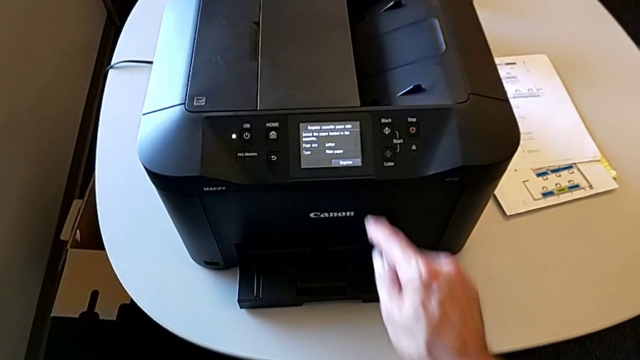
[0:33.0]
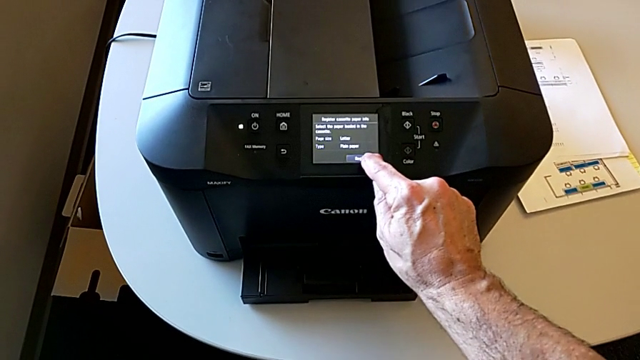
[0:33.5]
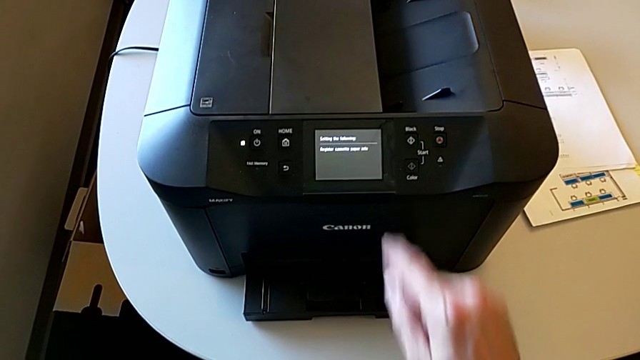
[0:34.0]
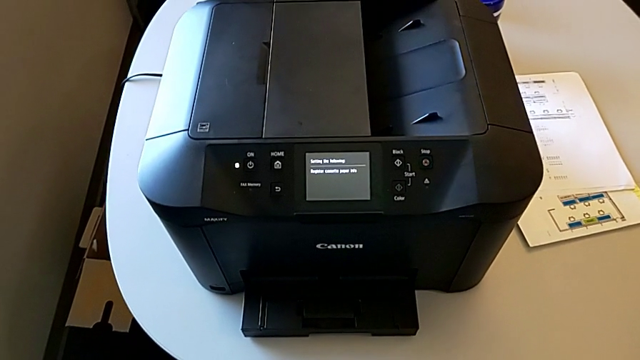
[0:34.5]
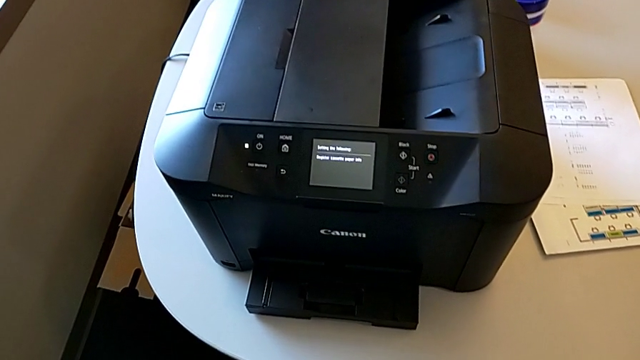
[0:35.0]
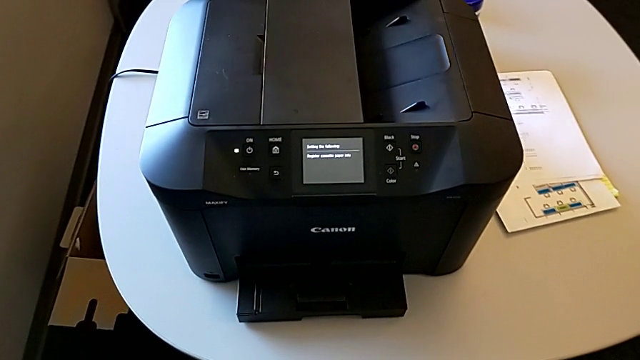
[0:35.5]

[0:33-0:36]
The camera wearer resets the printer. They press the button.

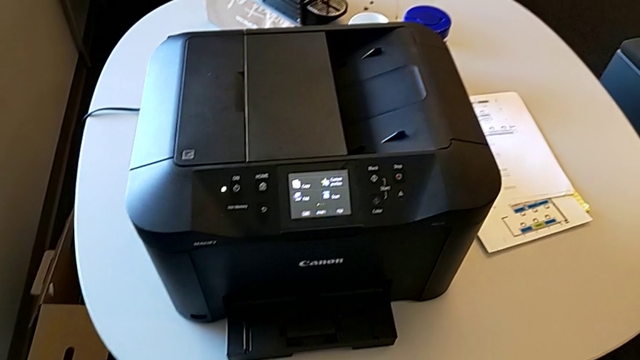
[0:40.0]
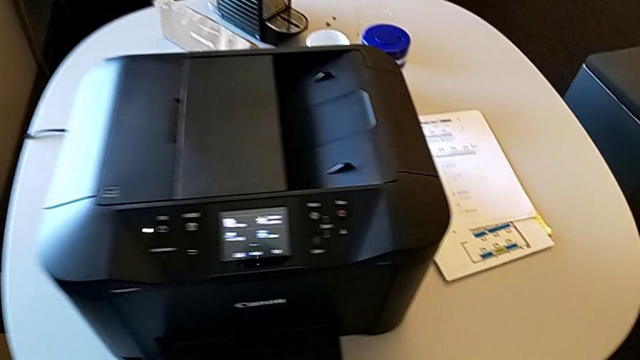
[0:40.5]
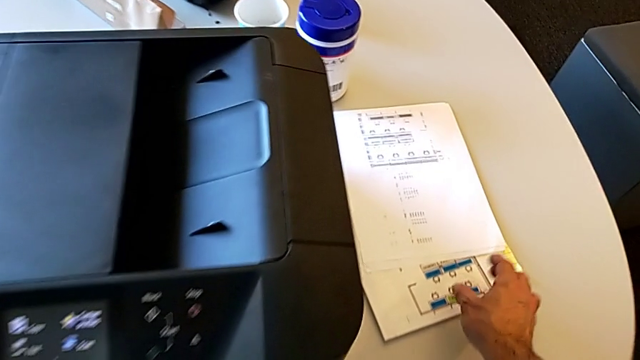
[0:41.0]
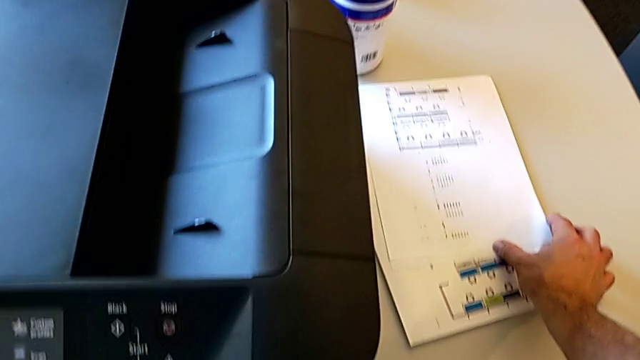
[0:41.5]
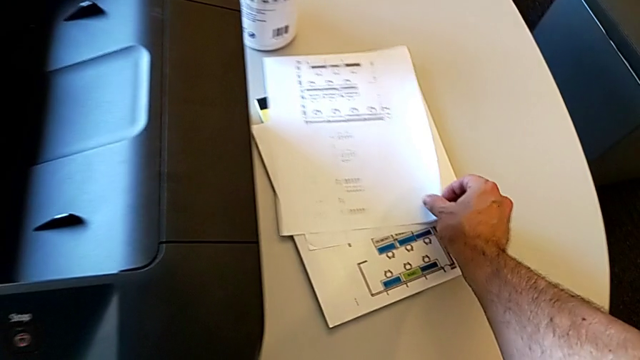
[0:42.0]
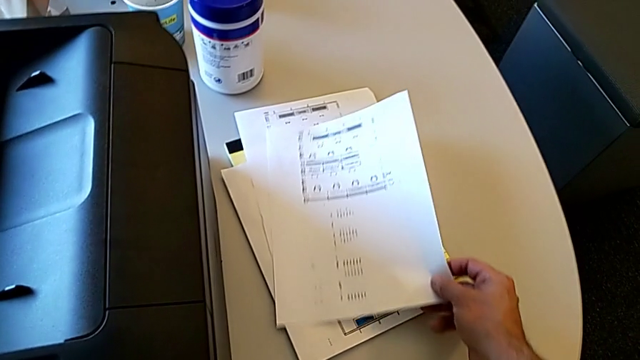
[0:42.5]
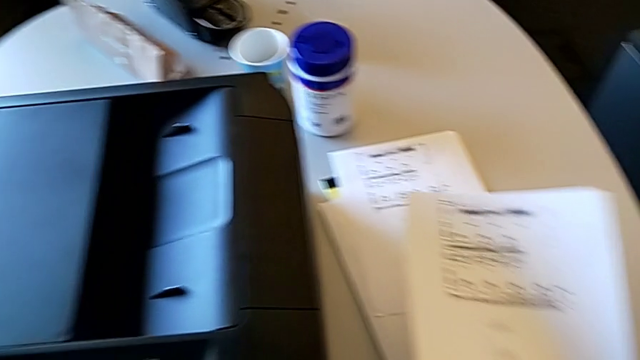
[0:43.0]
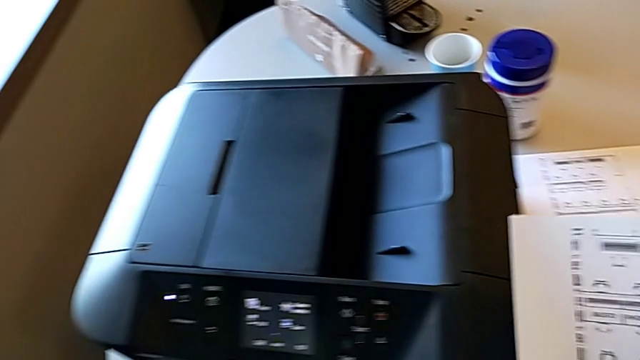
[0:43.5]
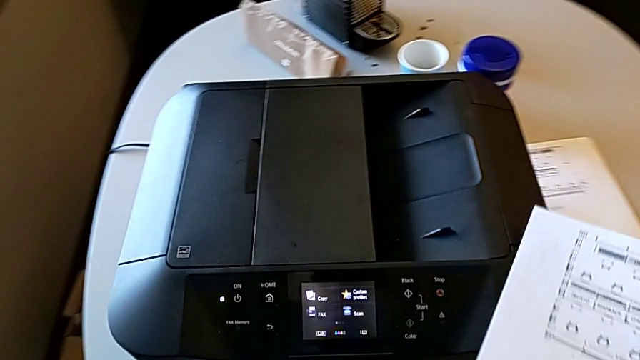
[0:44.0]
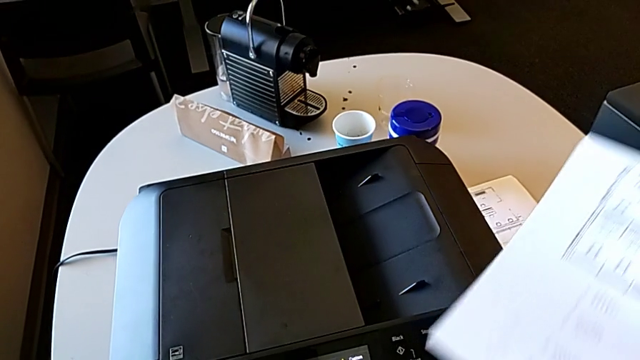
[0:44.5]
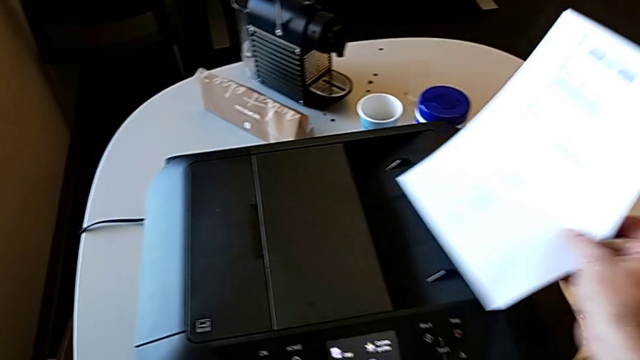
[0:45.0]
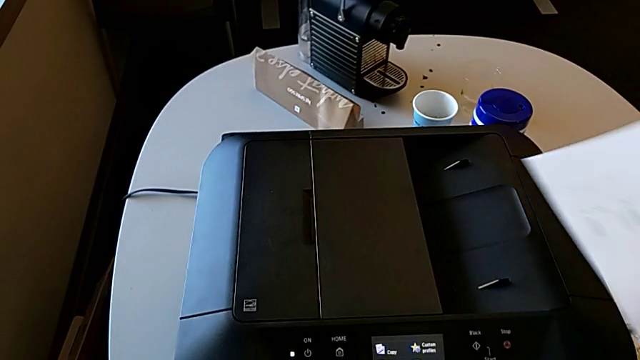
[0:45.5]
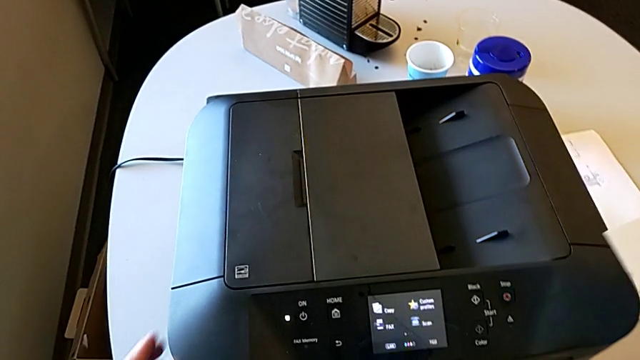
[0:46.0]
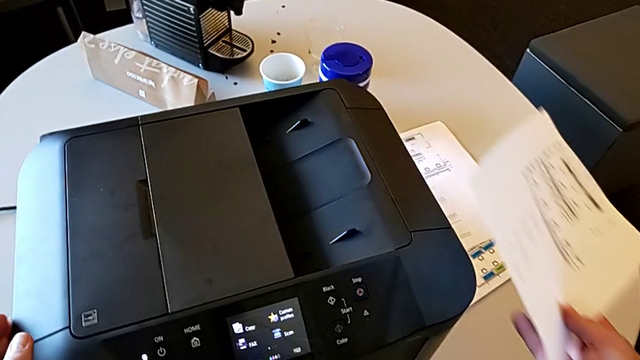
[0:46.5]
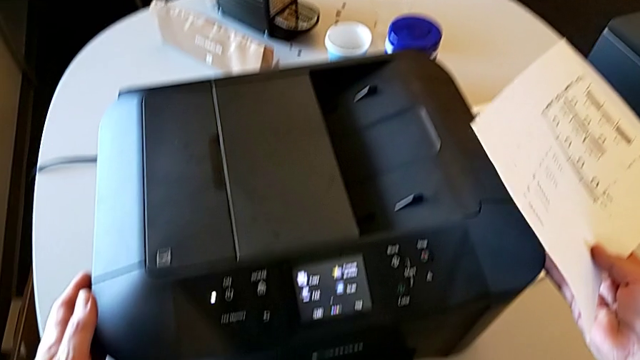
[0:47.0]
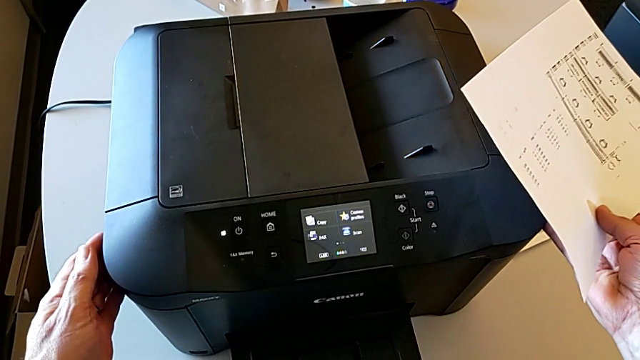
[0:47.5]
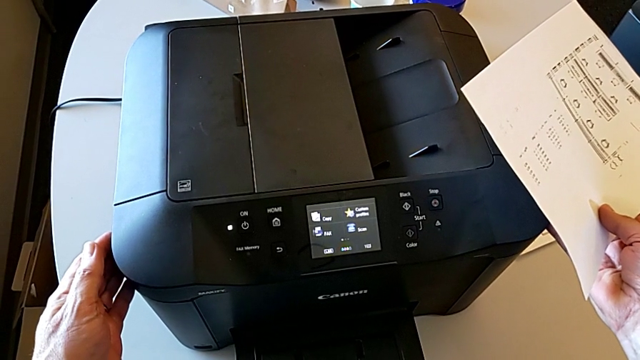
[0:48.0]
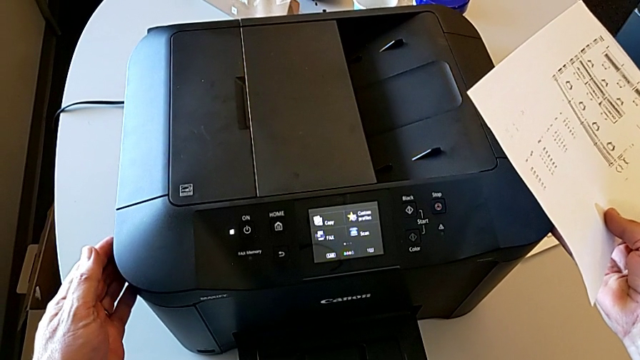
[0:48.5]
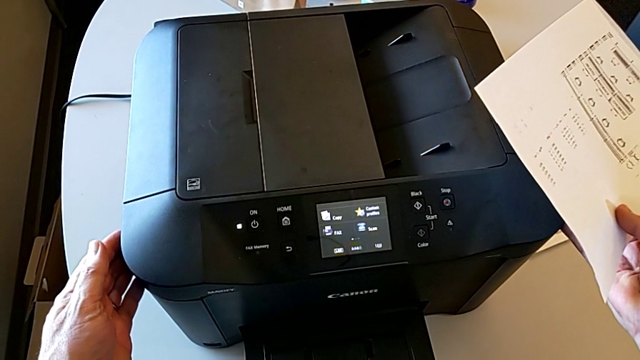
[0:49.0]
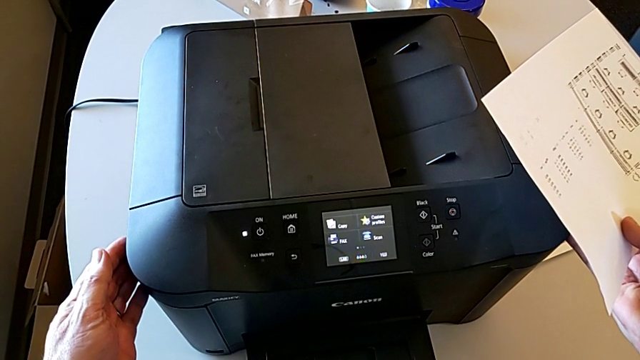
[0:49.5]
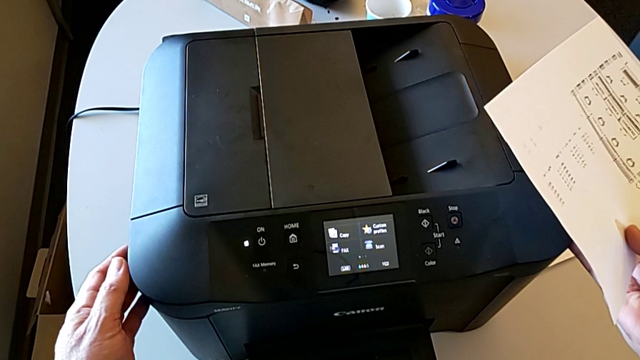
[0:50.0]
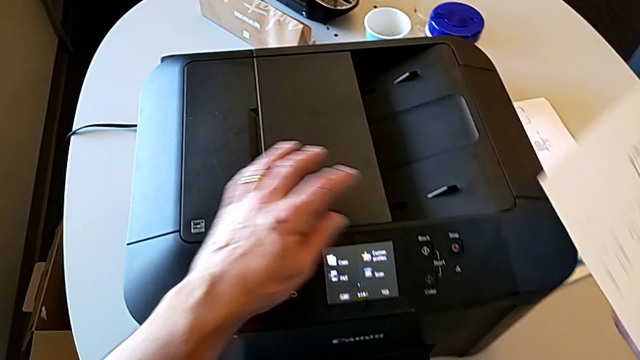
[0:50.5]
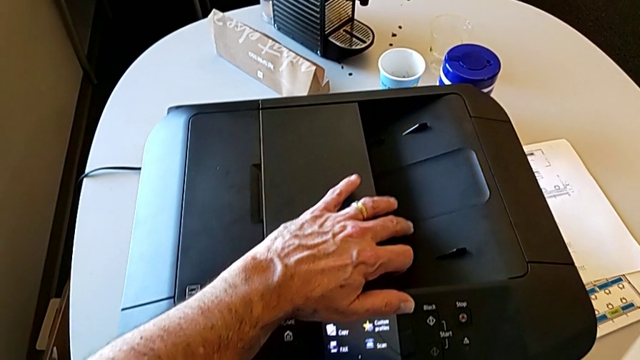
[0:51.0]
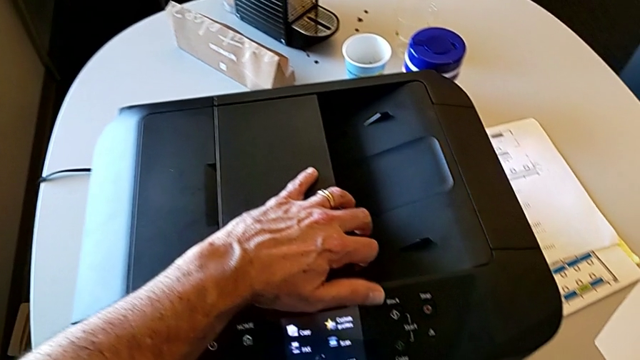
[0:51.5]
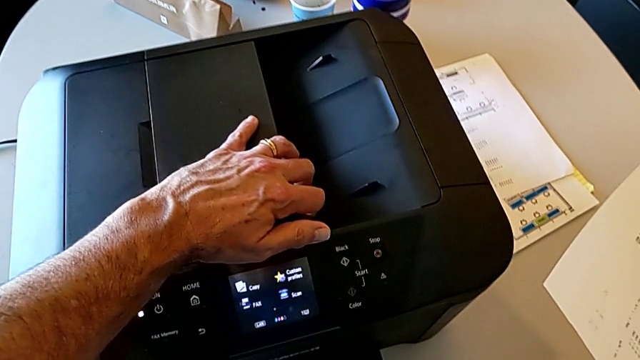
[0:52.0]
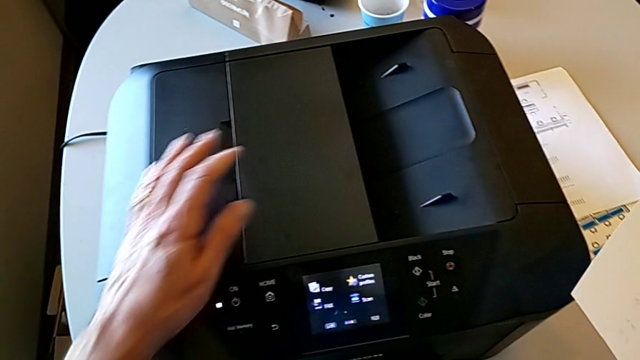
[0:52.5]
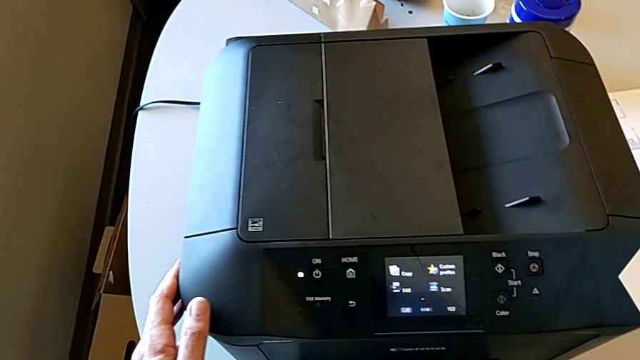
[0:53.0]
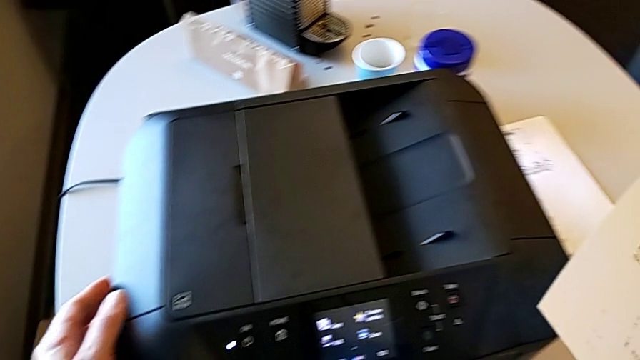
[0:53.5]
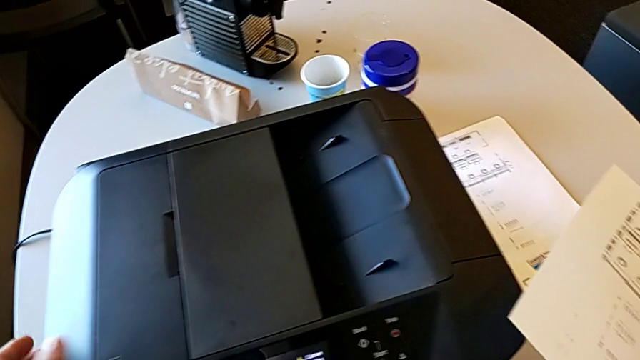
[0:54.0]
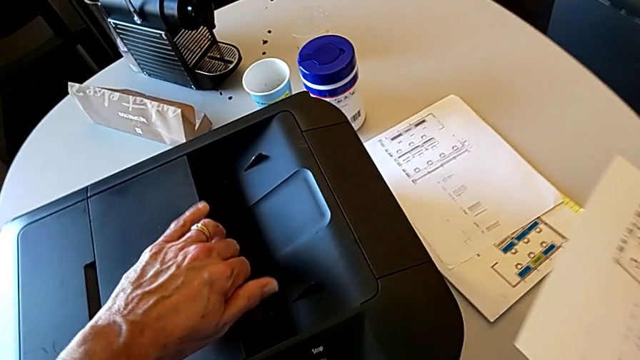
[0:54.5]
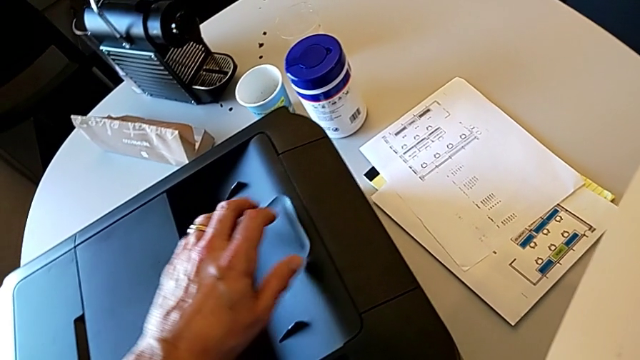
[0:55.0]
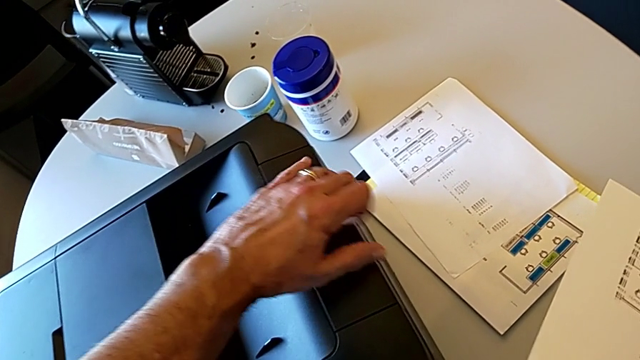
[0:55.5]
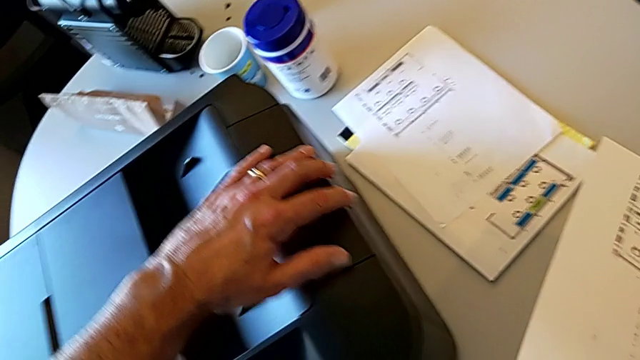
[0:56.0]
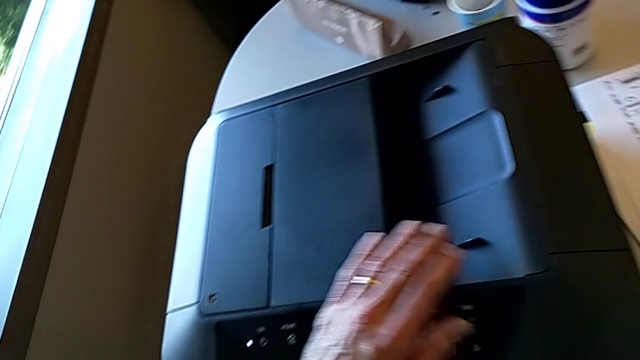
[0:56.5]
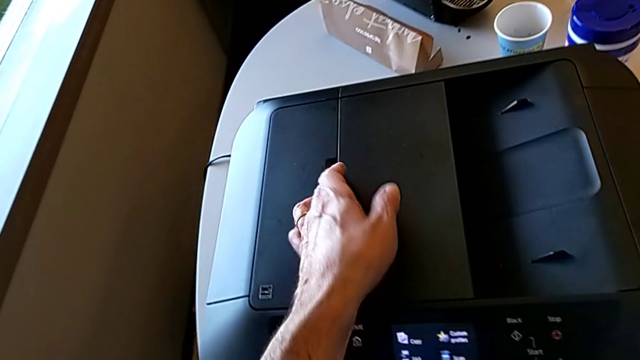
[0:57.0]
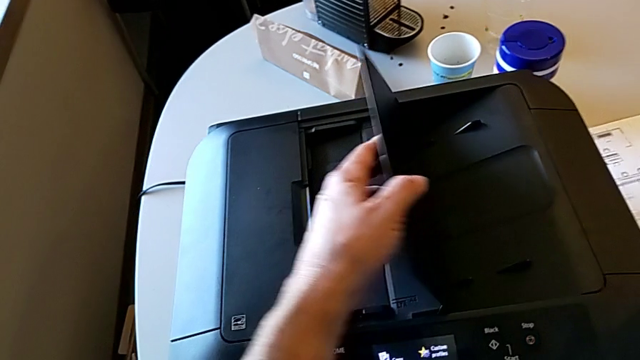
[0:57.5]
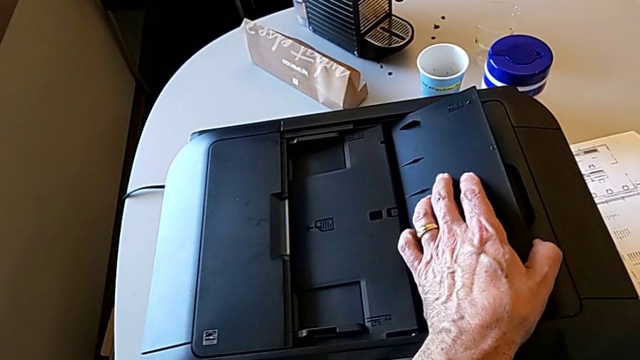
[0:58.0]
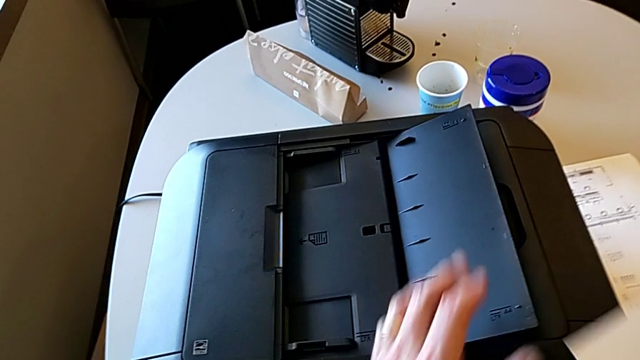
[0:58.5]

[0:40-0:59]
The camera wearer is putting the paper sheet on the printer. They grab the copy, wrongly open the copy gate, failing to open it, and open the copy gate.
